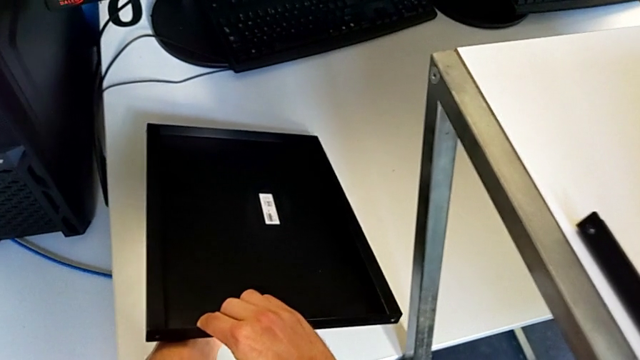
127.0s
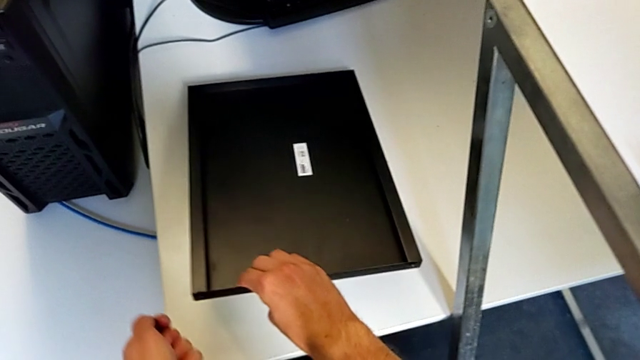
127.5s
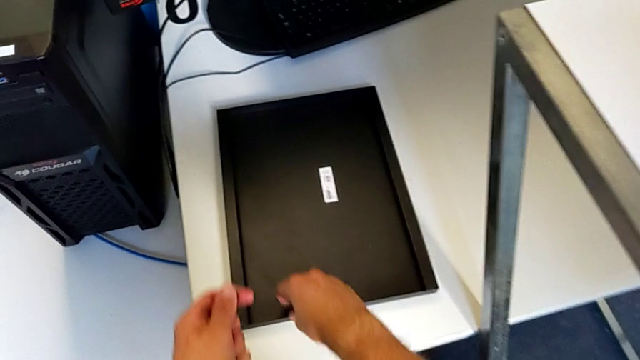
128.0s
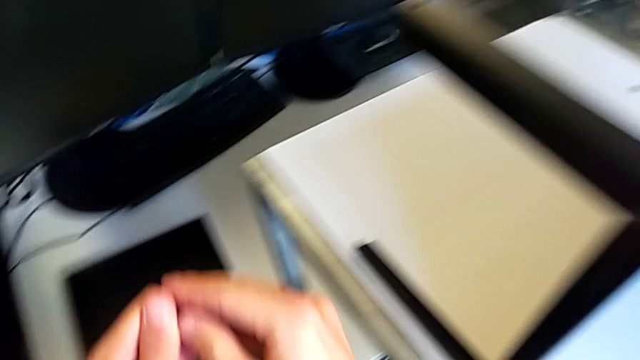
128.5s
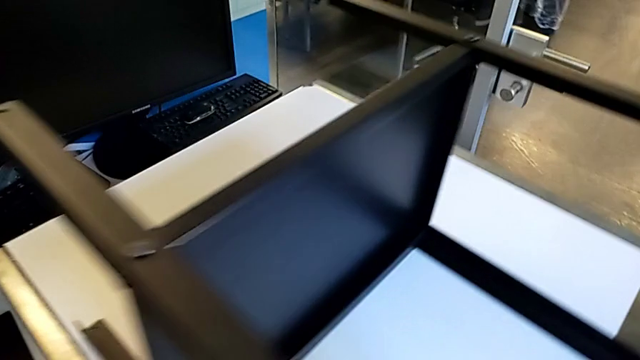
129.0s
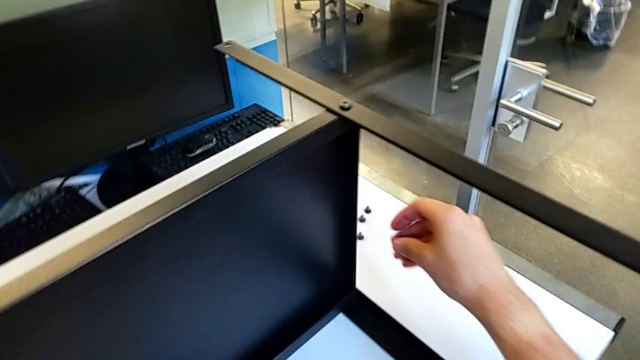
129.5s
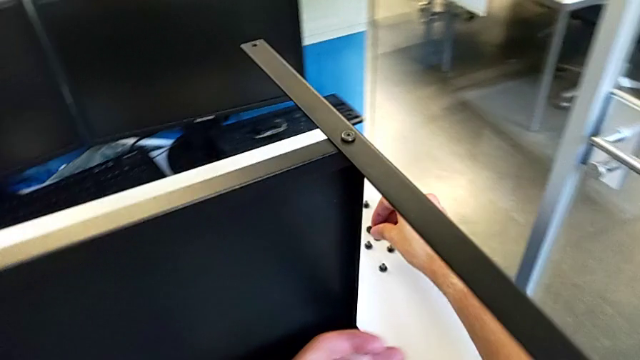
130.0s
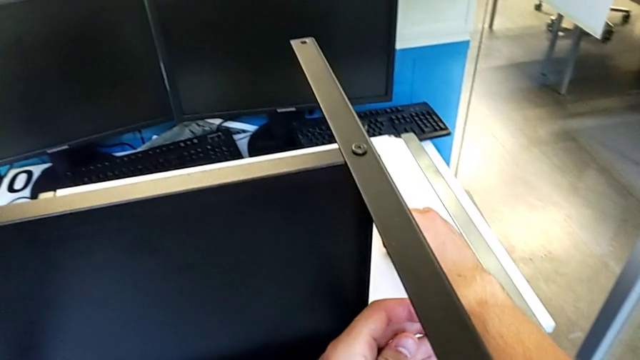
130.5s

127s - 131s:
The camera wearer is disassembling the upper tray of the nightstand. They grab the hex socket head with the right hand and place it with the right hand.

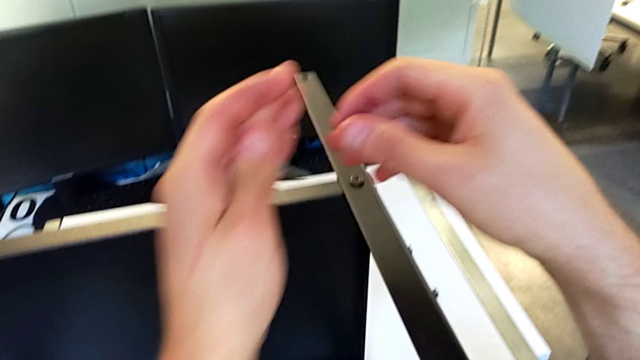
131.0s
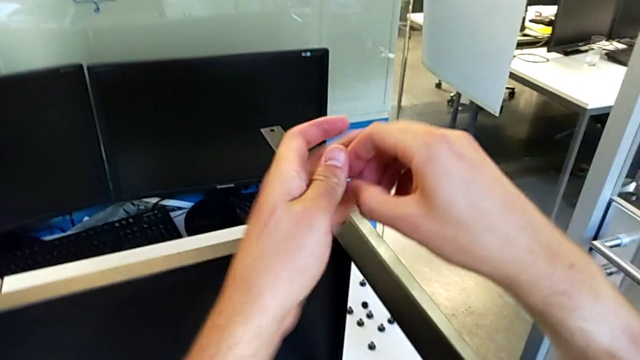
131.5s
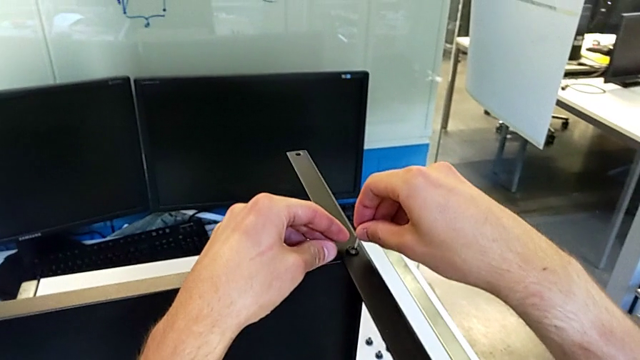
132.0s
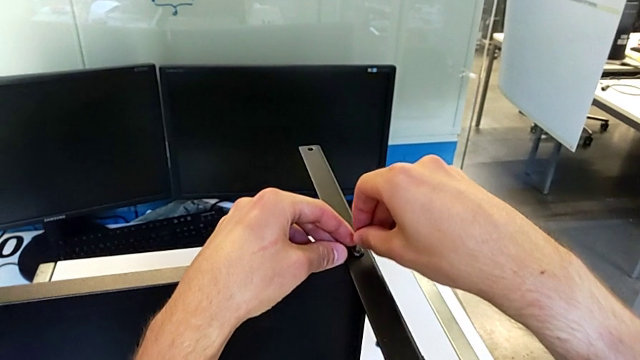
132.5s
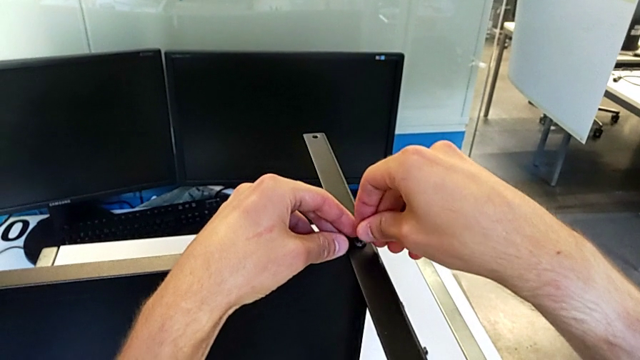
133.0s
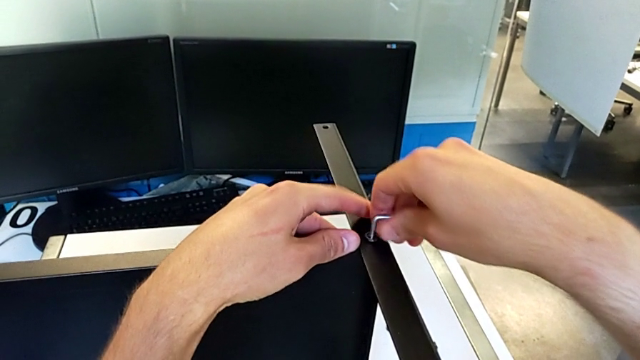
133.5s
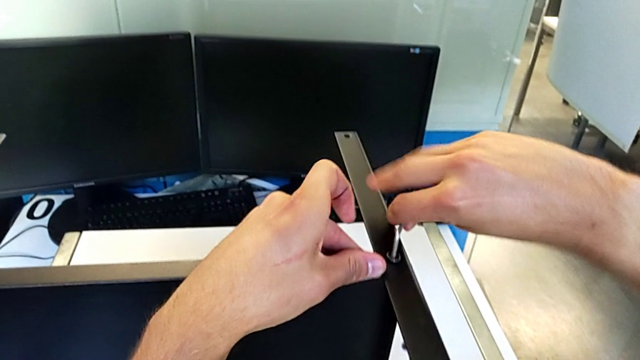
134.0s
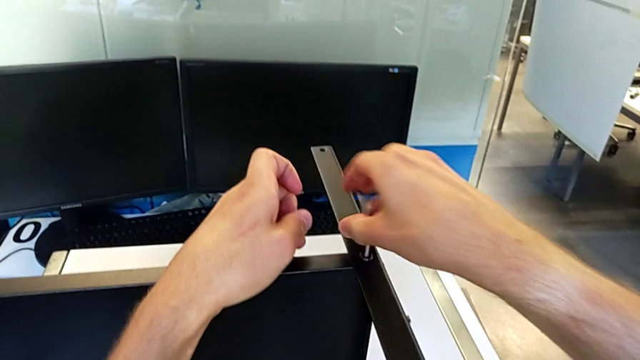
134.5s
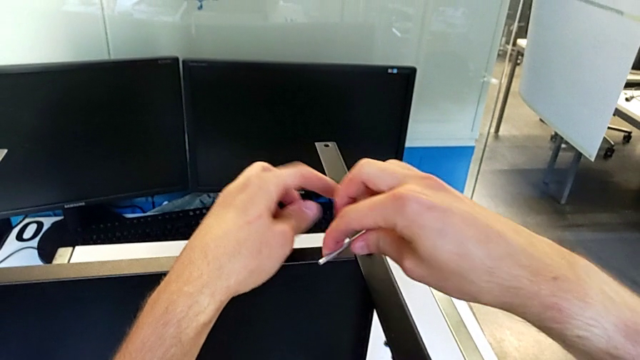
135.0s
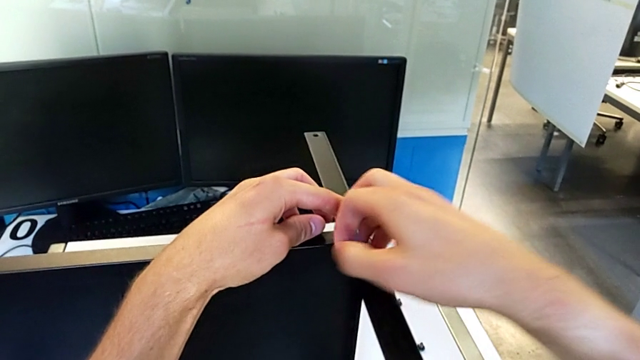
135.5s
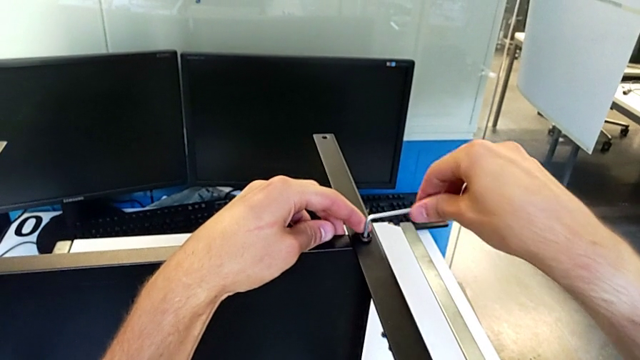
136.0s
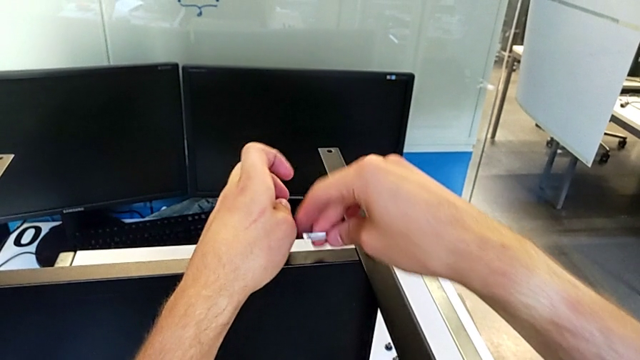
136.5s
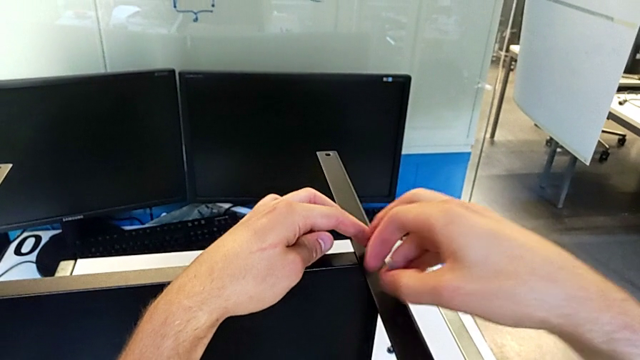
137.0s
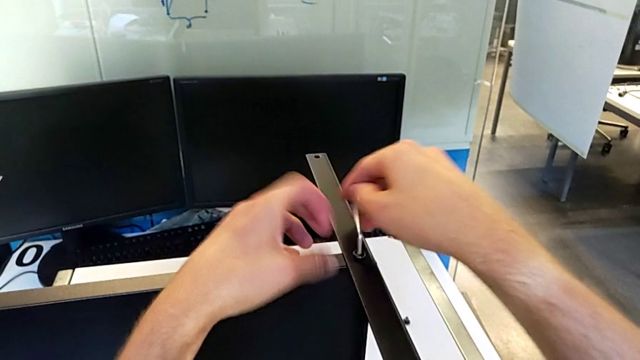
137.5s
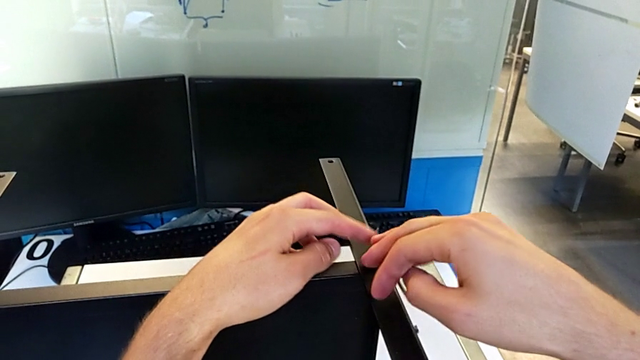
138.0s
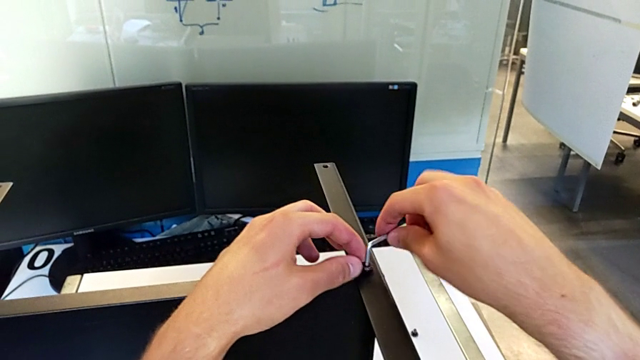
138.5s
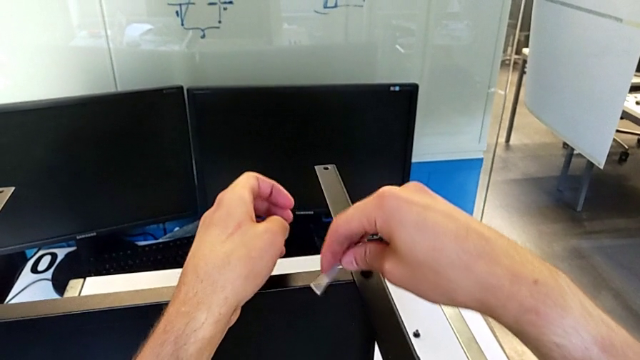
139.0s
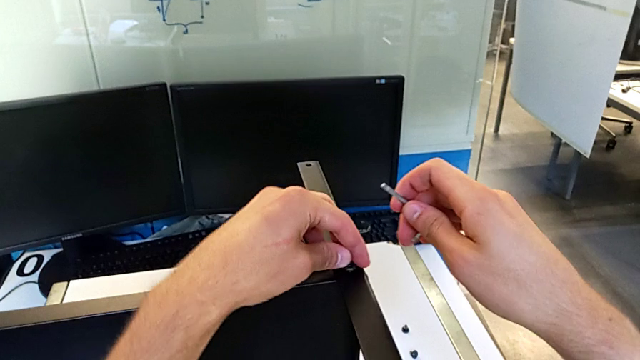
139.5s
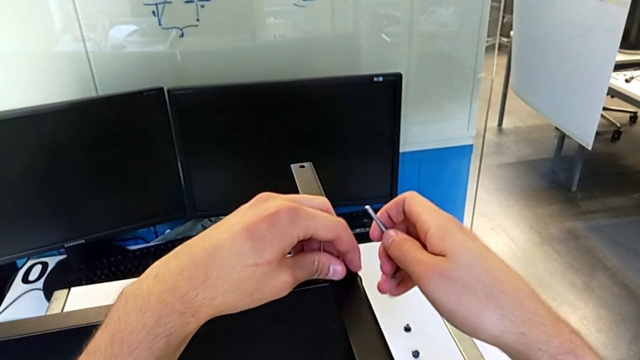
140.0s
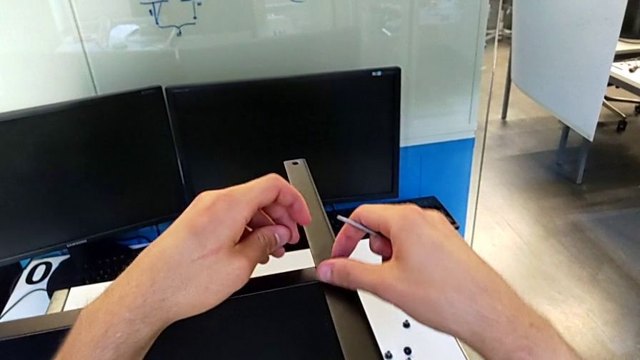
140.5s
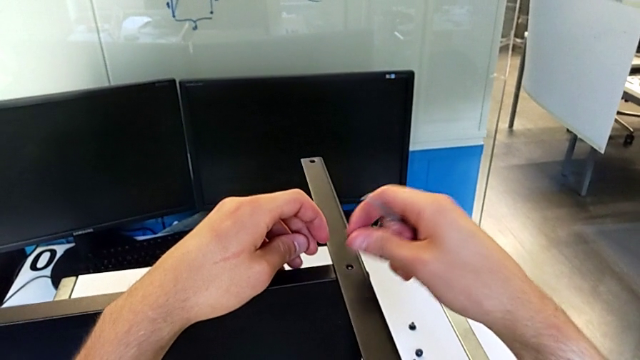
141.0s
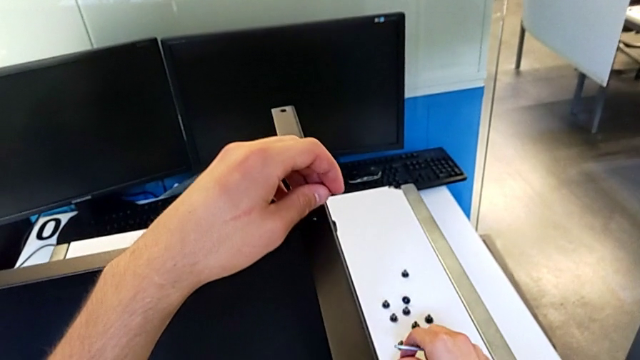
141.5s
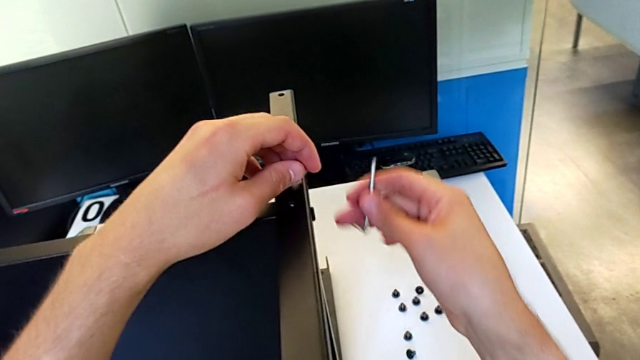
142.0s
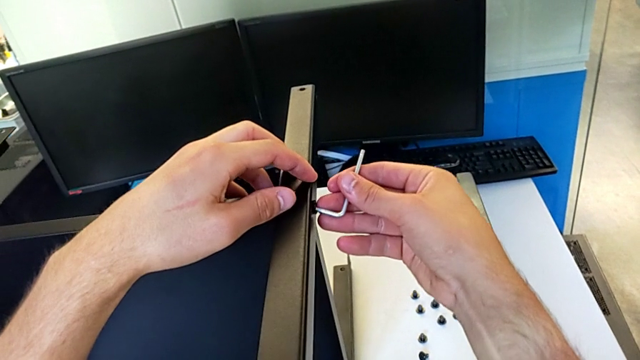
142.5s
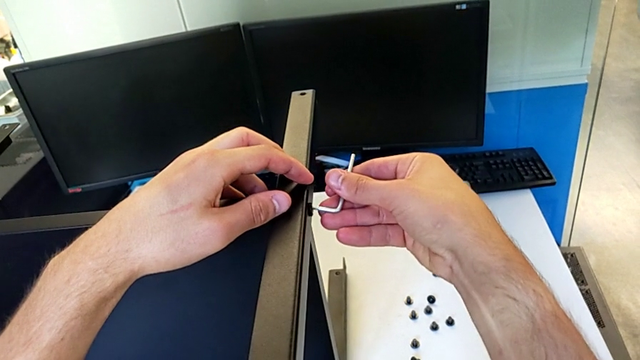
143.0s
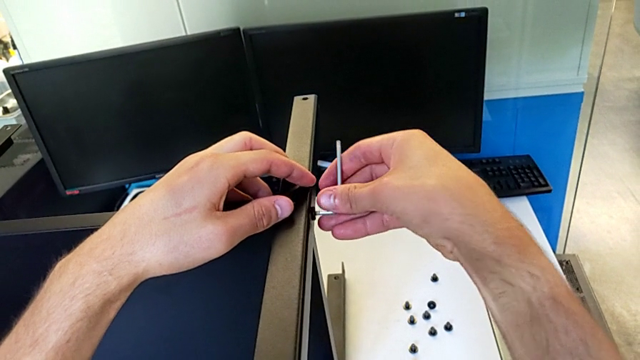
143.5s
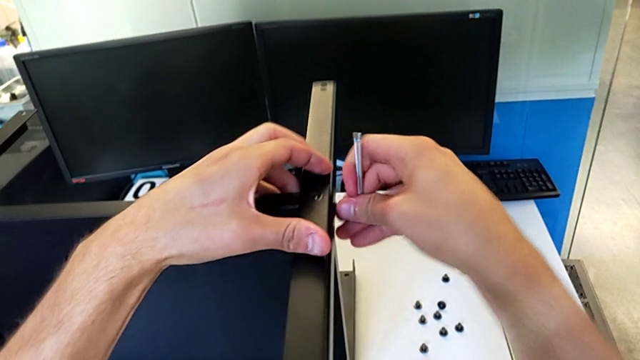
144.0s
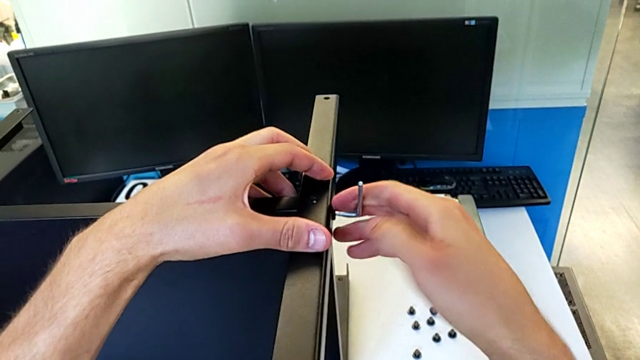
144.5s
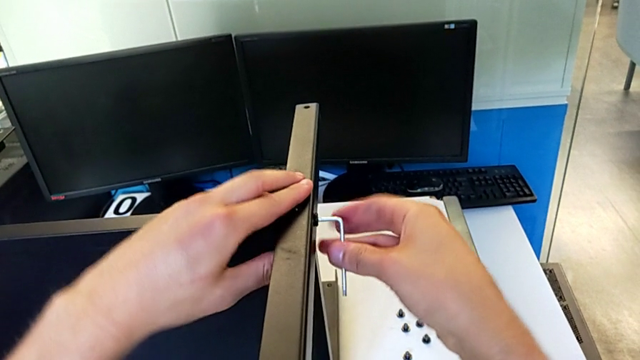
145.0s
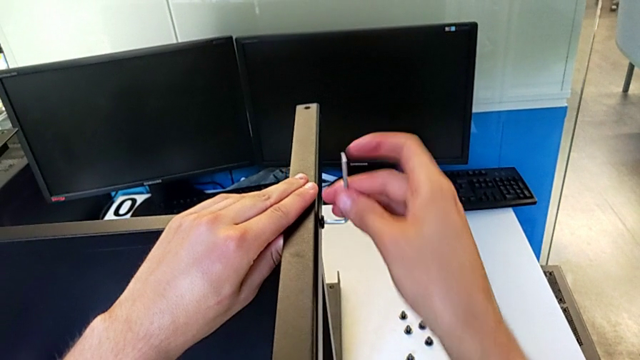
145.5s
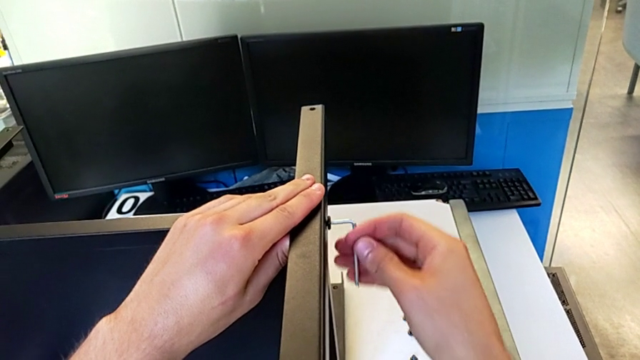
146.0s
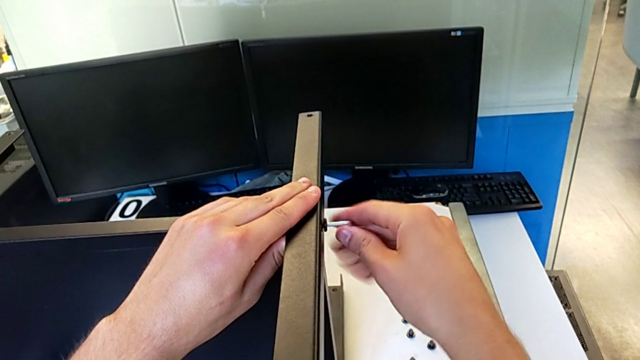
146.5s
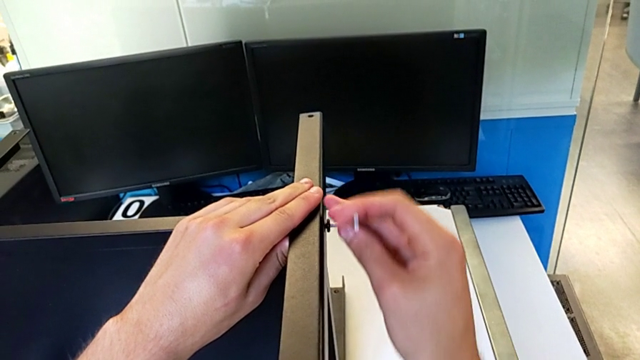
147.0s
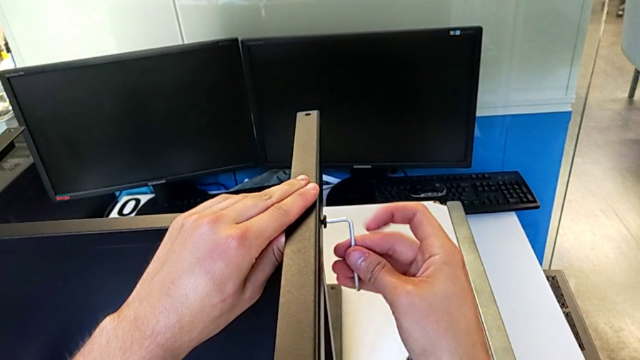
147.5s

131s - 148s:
The camera wearer is disassembling the first leg. They grab the Allen wrench with the right hand, insert it, unscrew the hex socket head, withdraw the Allen wrench, unscrew the hex socket head with the left hand, disassemble it with the right hand, place it, insert the Allen wrench, unscrew the hex socket head and withdraw the Allen wrench.
